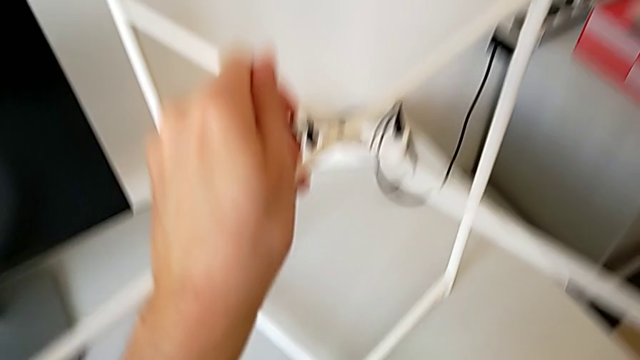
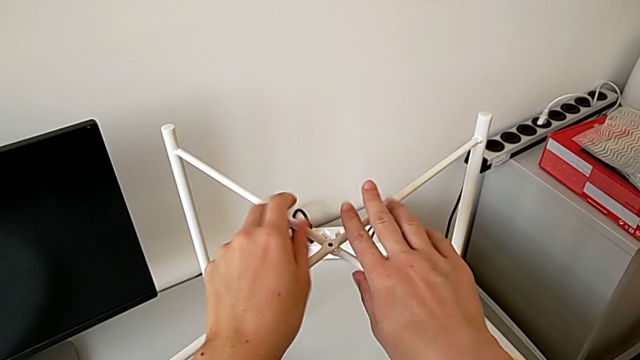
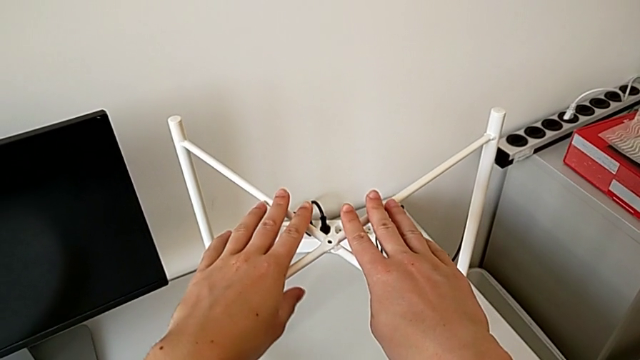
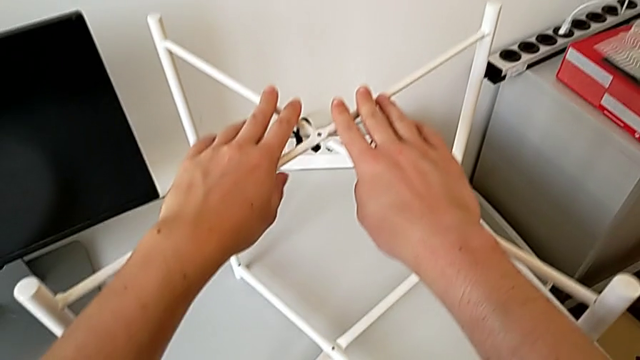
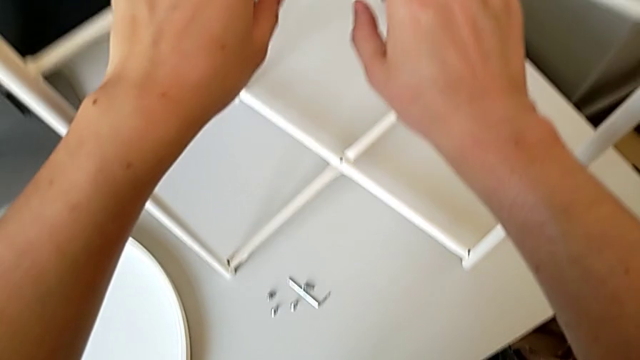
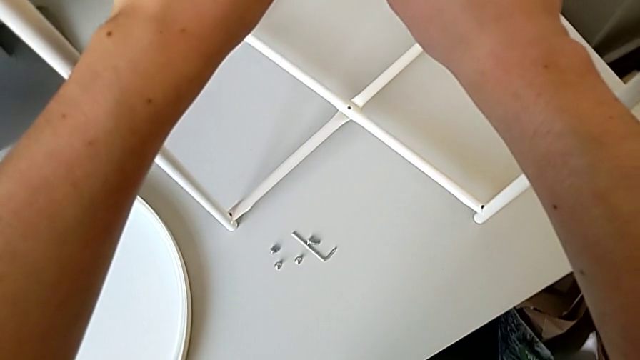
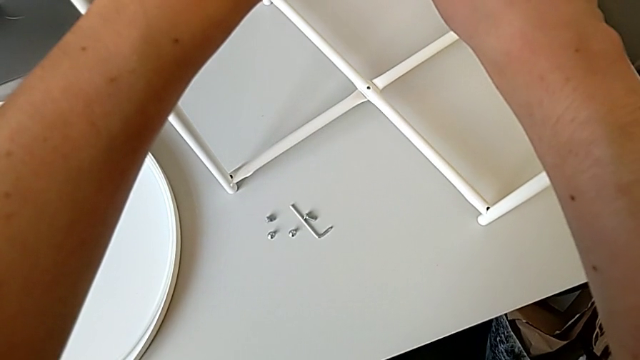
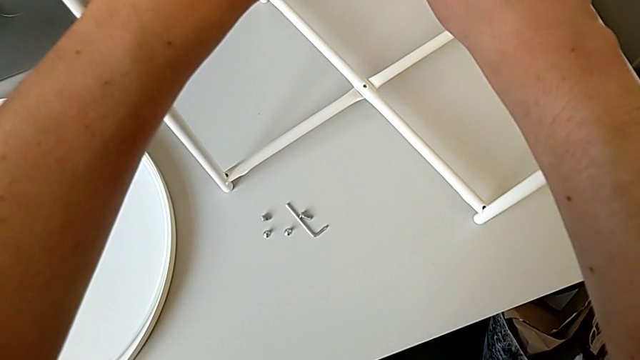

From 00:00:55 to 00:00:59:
The camera wearer is assembling the furniture legs. They hold the leg.

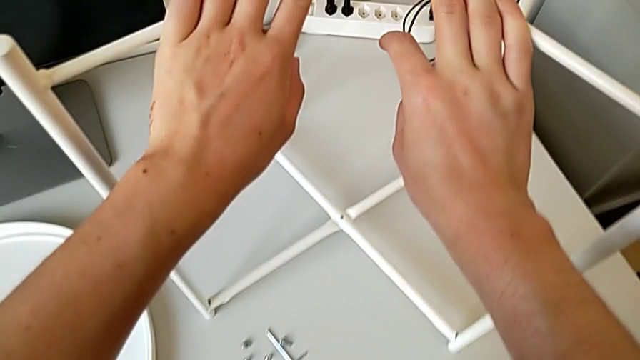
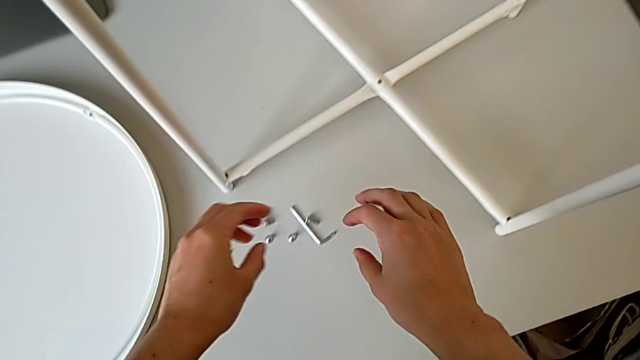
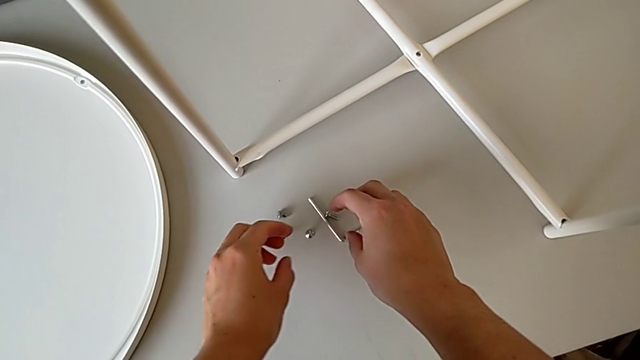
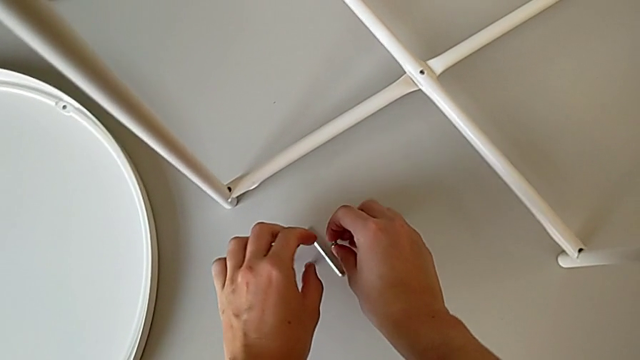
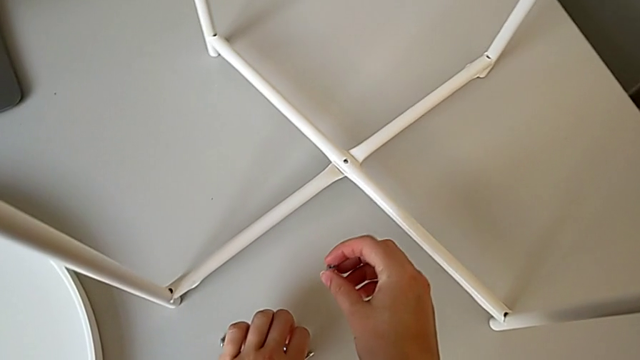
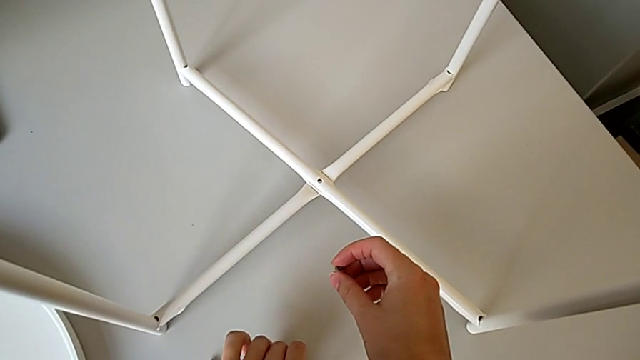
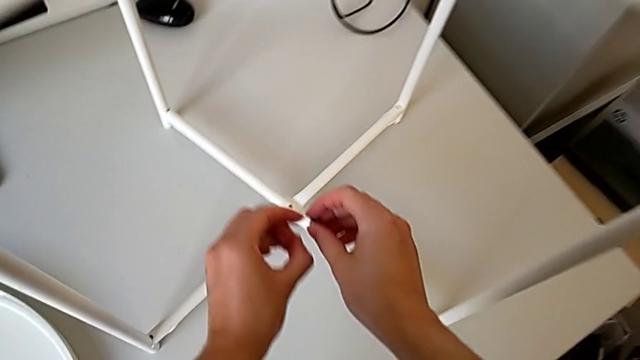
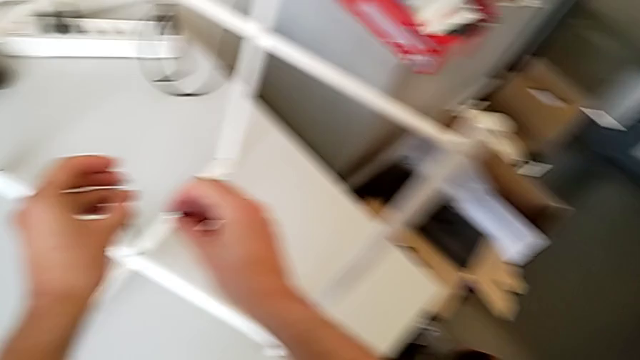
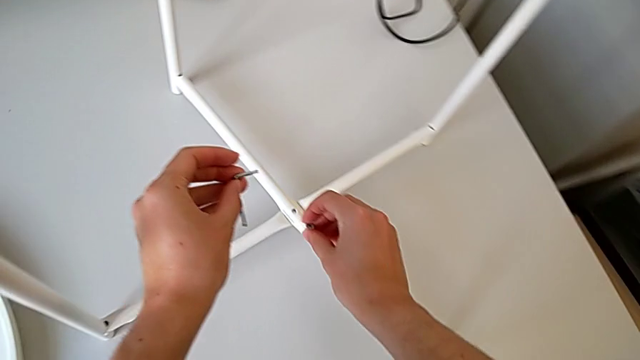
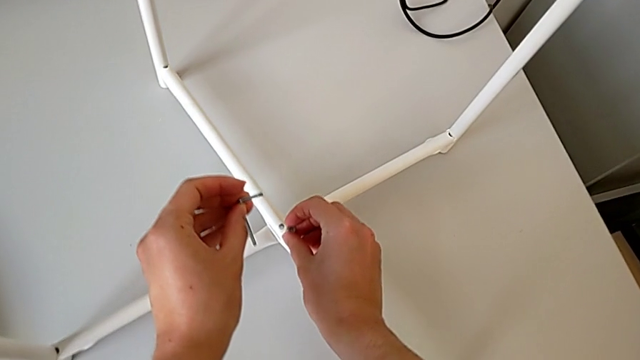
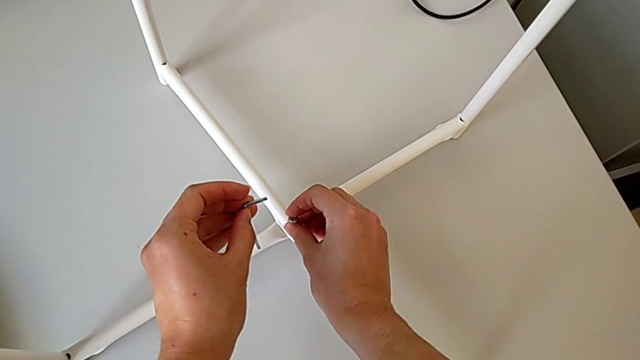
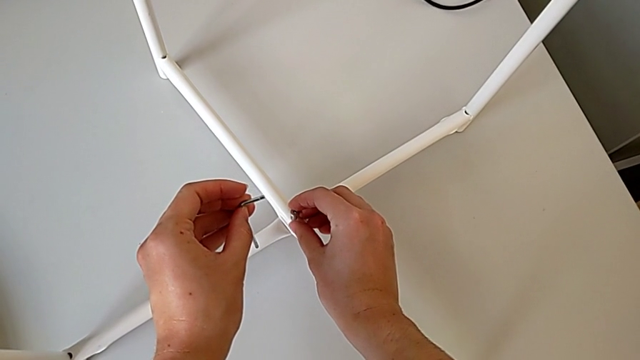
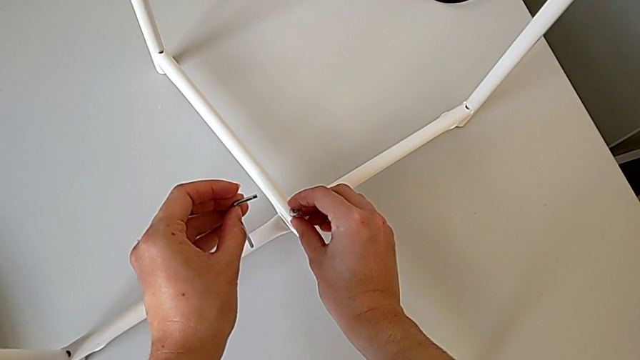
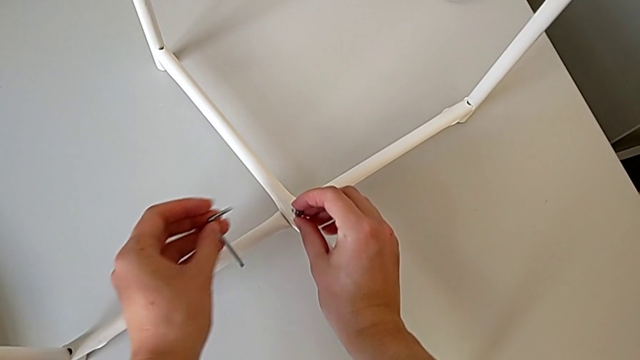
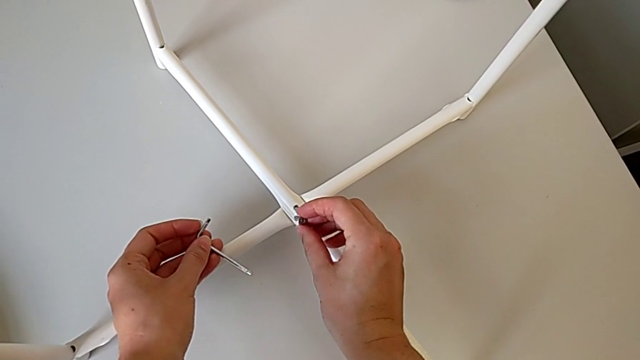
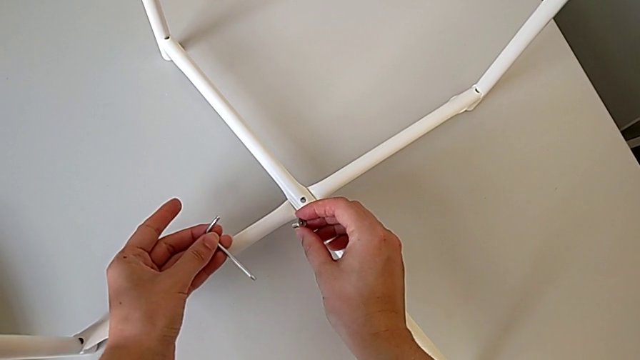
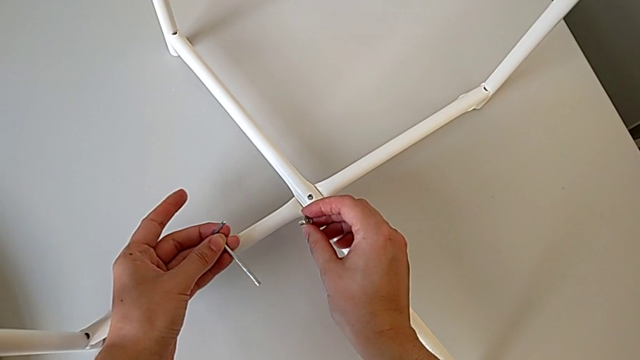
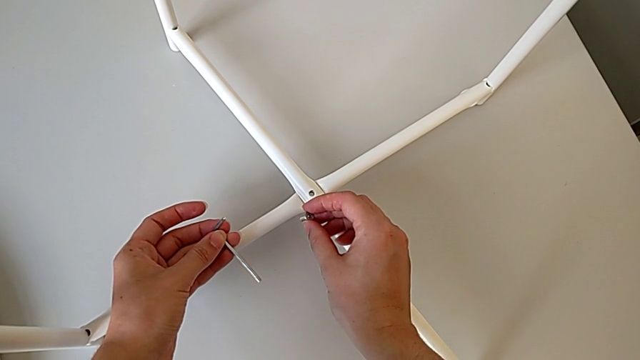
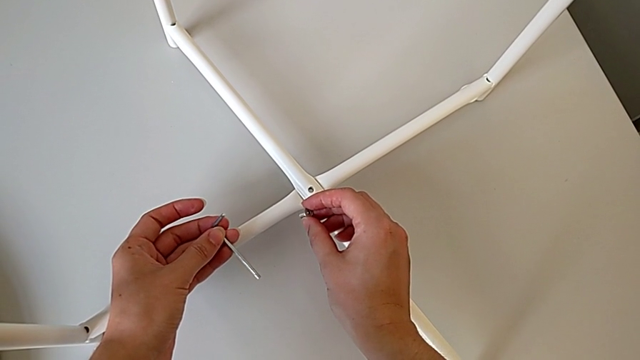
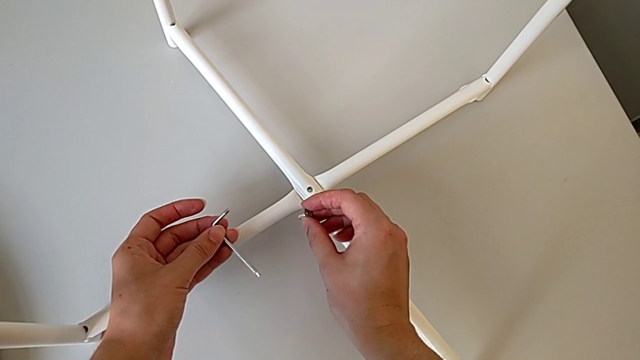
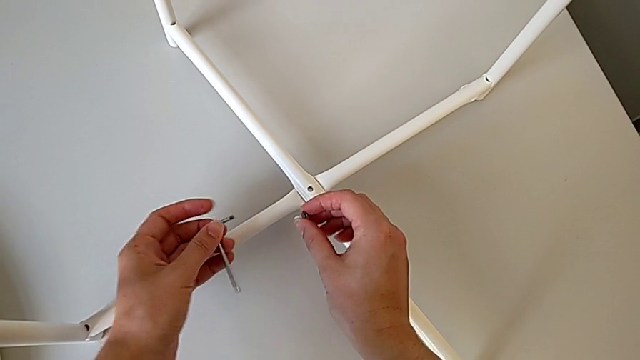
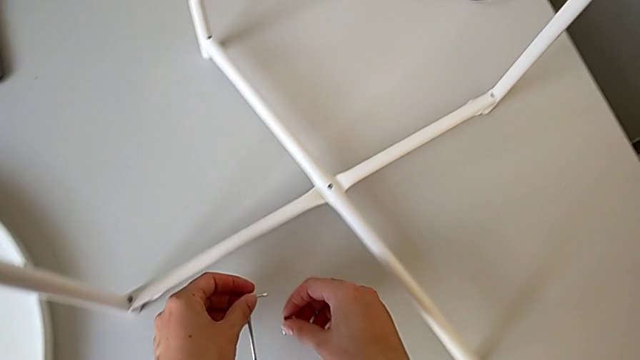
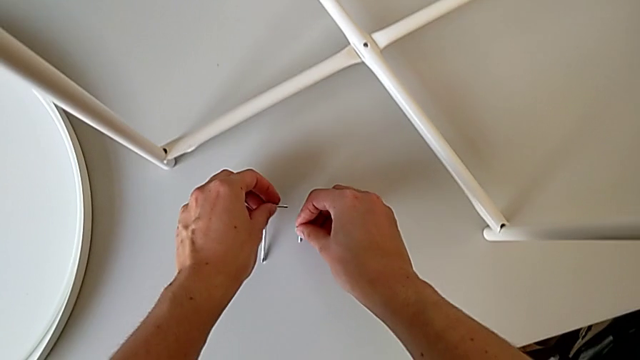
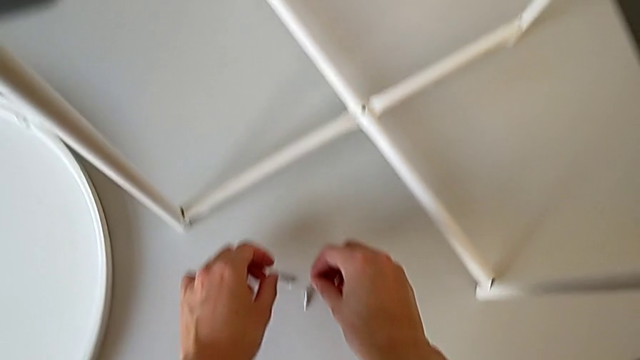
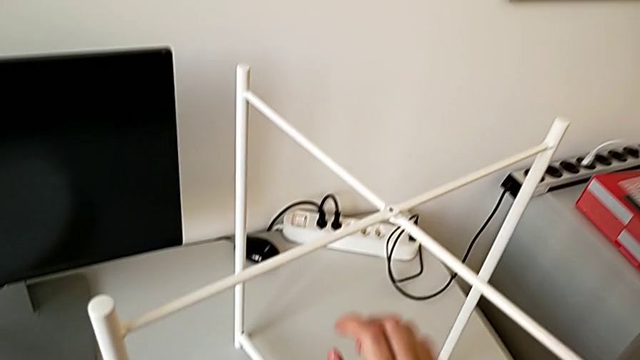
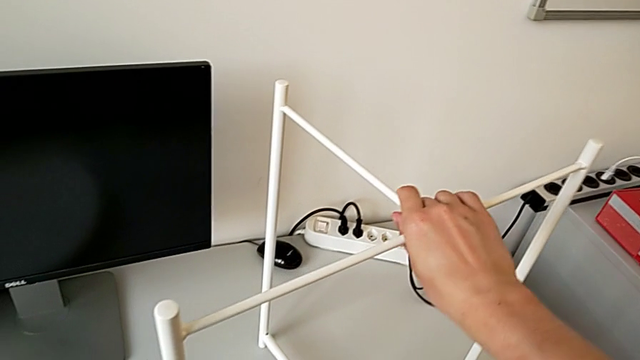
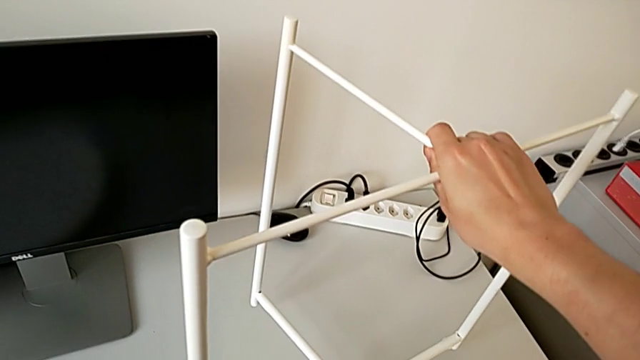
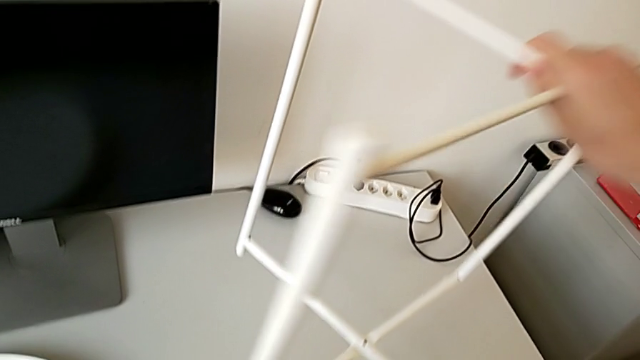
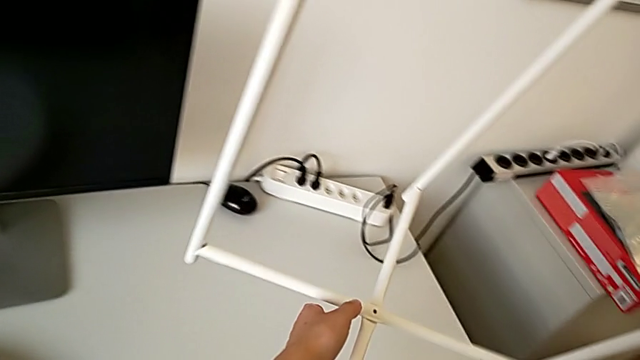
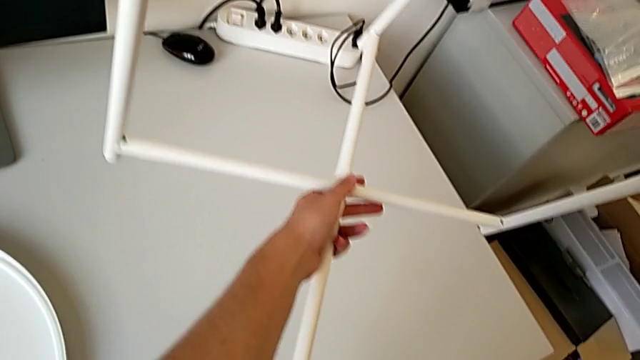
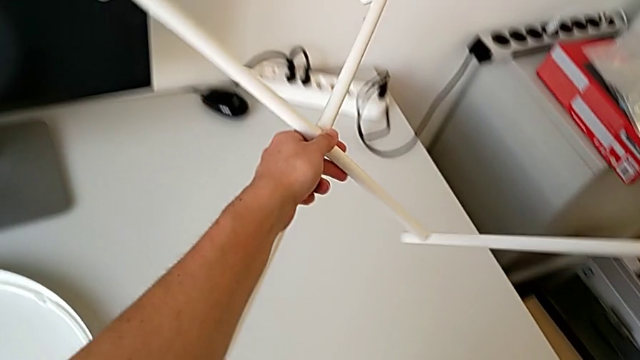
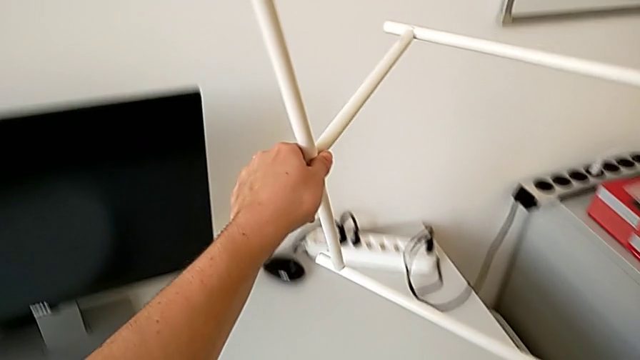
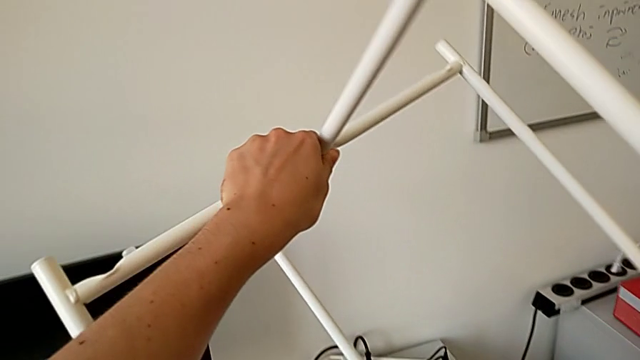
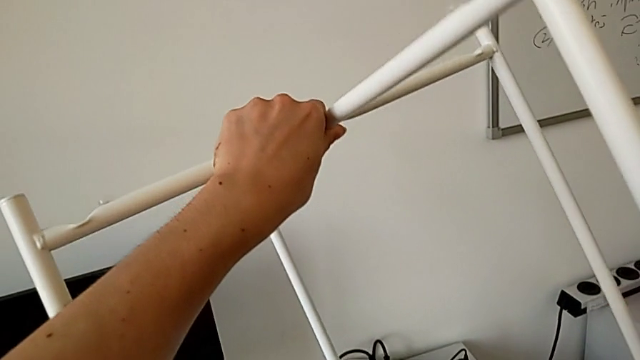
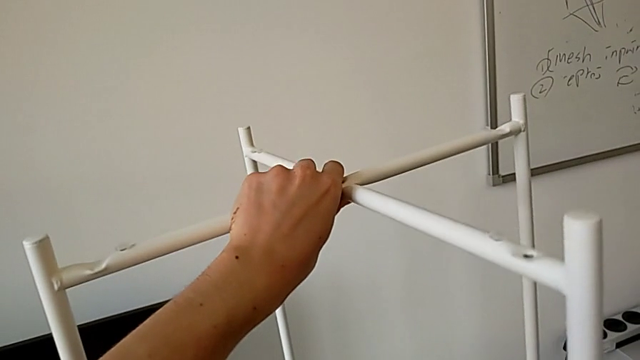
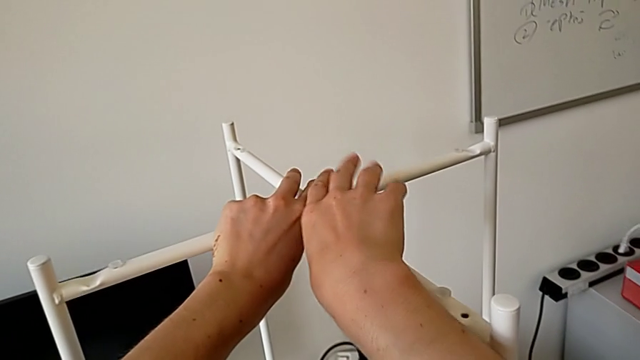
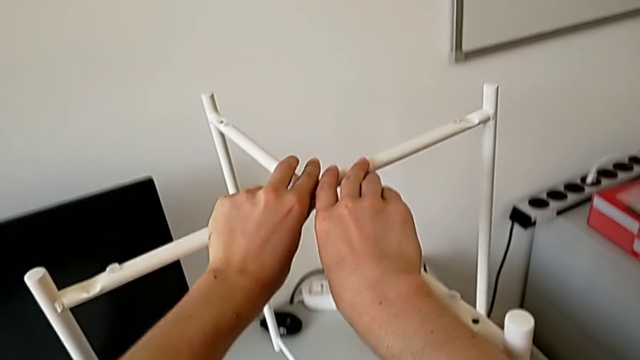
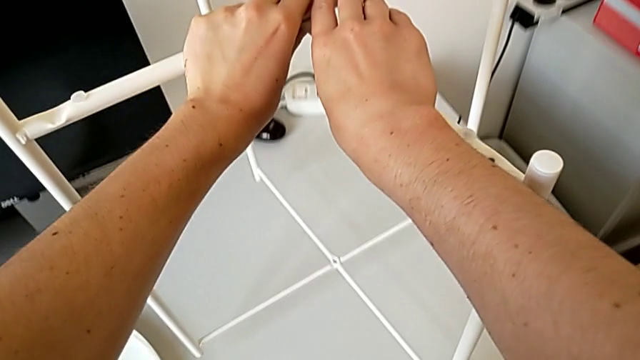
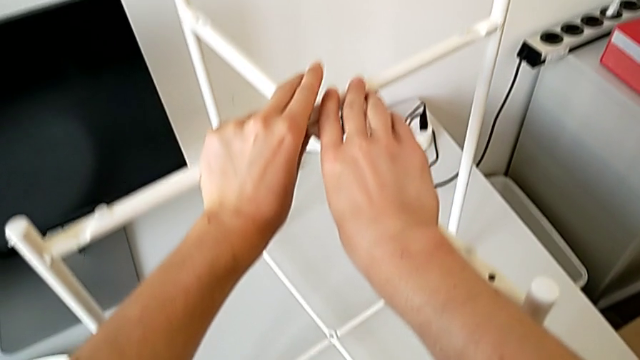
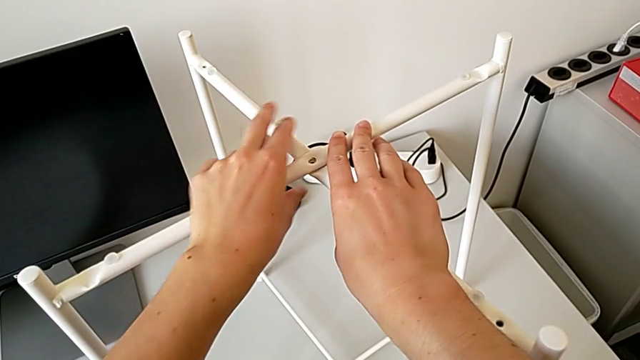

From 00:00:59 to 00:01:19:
The camera wearer is assembling the top screw of the legs. They grab the hex socket head, wrongly insert it, hold it and place it. They grab the leg and rotate it.
